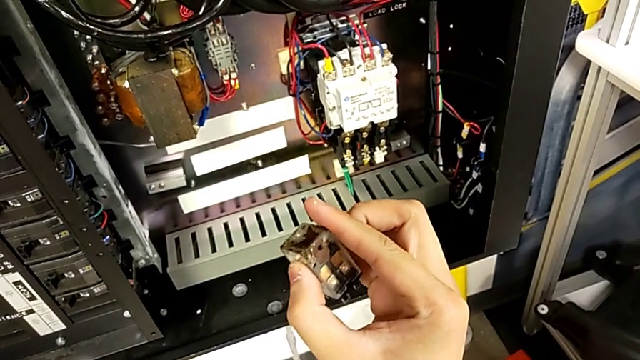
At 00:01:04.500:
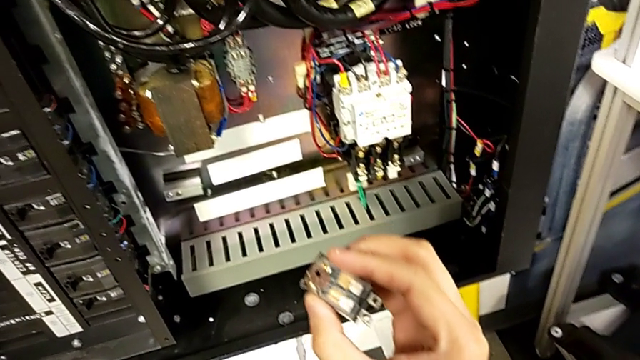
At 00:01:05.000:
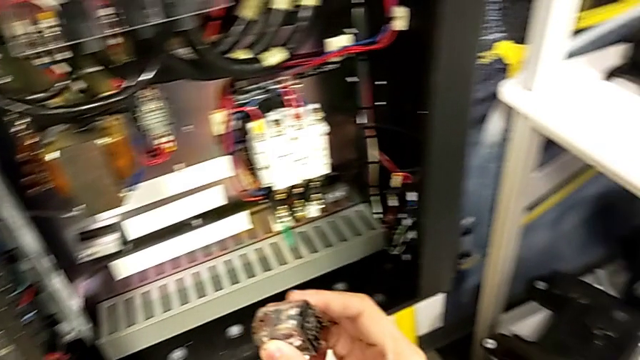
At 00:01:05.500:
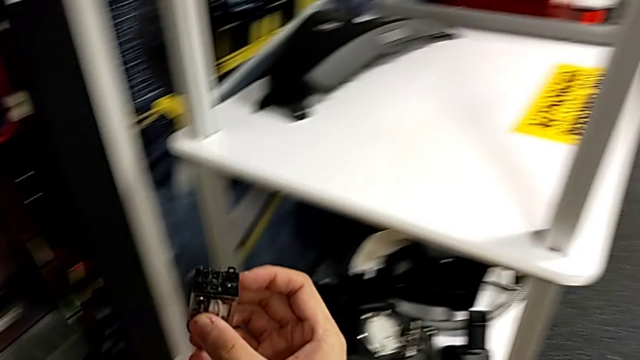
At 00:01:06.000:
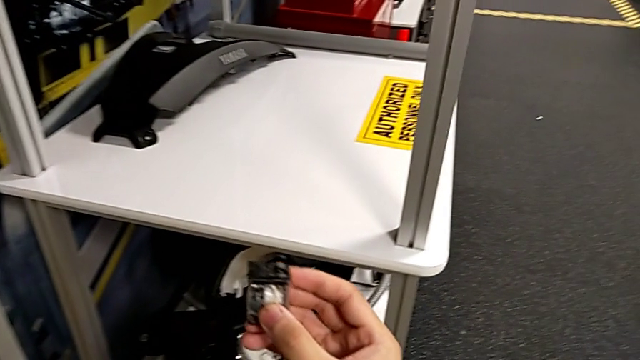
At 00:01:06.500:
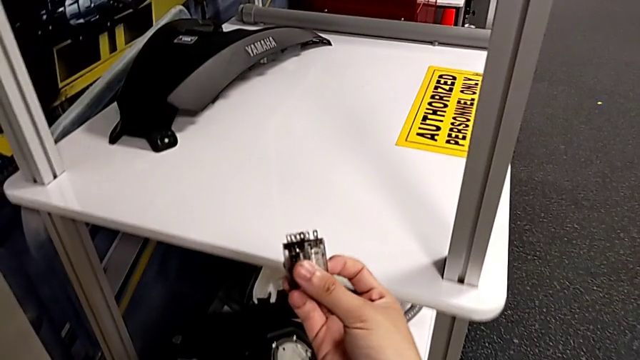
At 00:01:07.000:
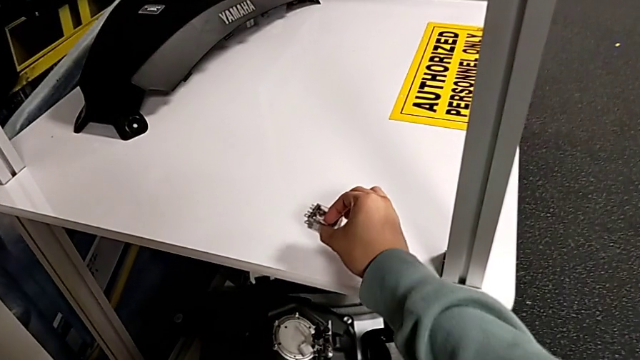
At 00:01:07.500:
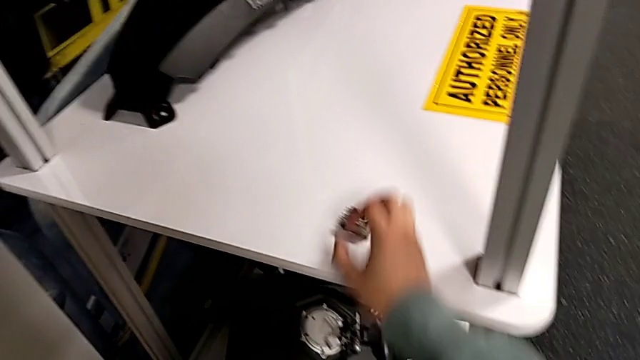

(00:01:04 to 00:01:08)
The camera wearer is detaching the damaged circuit breaker. They inspect the circuit breaker and place it.

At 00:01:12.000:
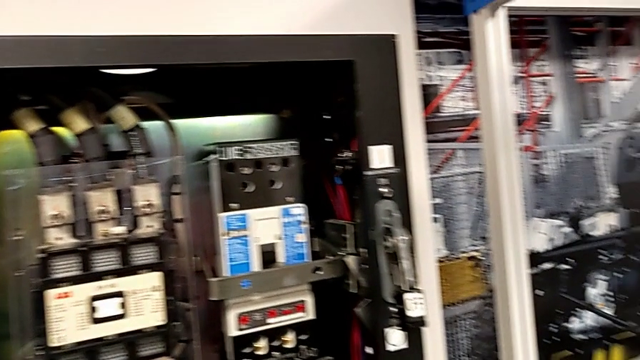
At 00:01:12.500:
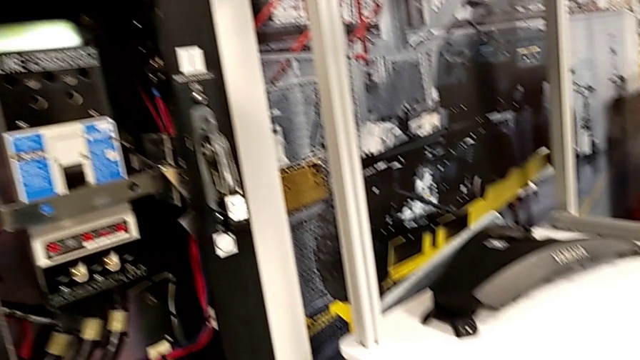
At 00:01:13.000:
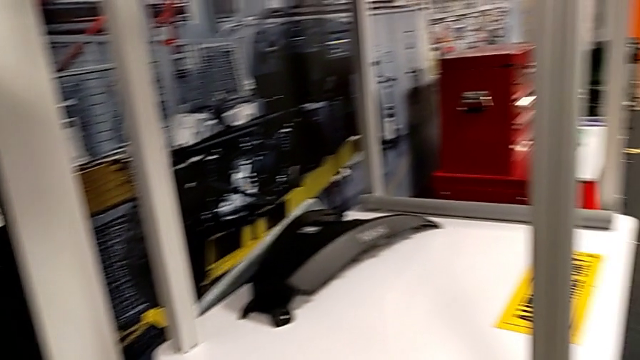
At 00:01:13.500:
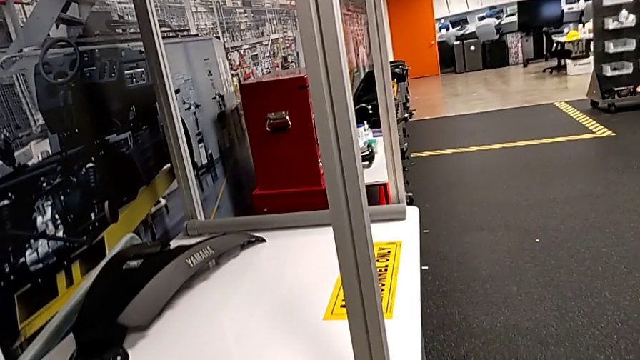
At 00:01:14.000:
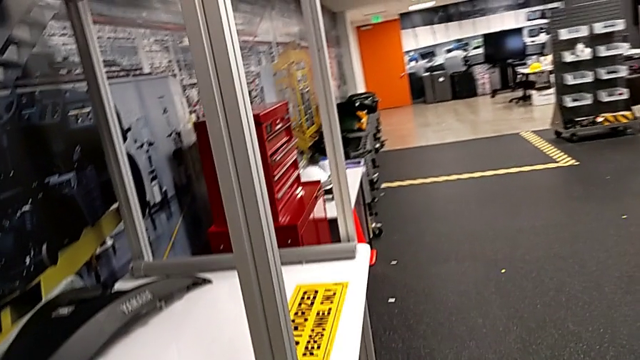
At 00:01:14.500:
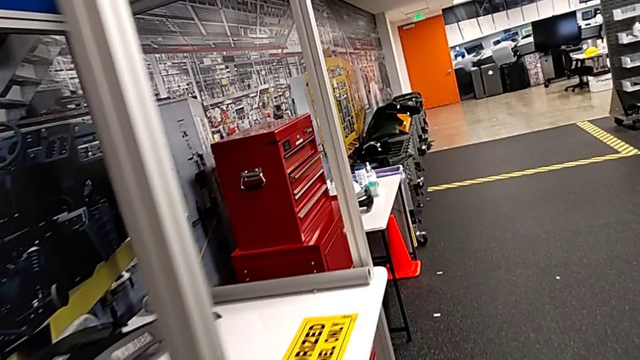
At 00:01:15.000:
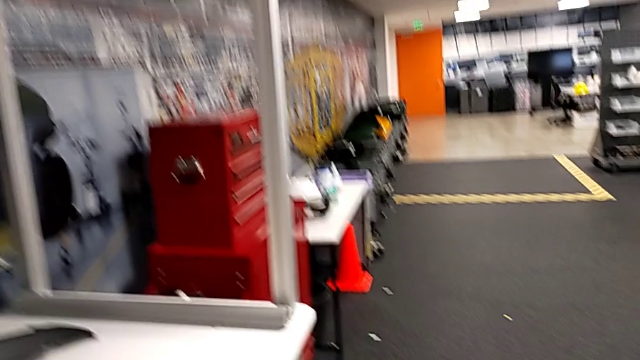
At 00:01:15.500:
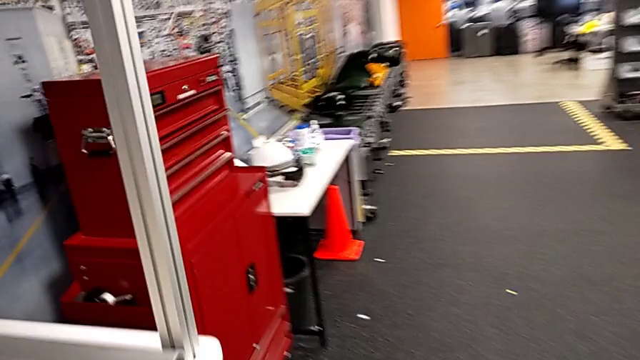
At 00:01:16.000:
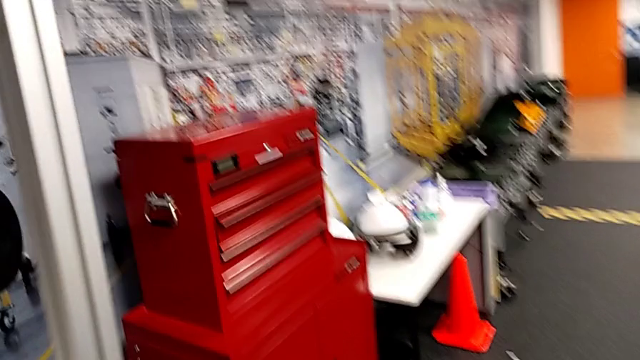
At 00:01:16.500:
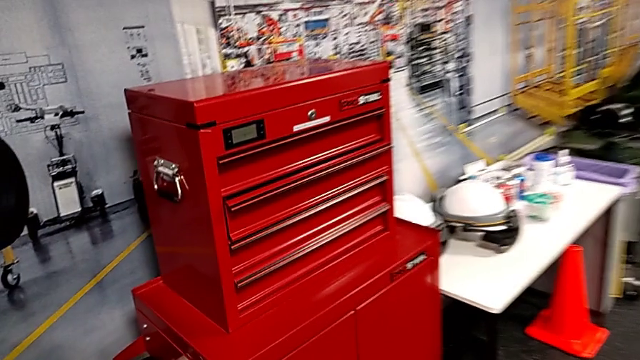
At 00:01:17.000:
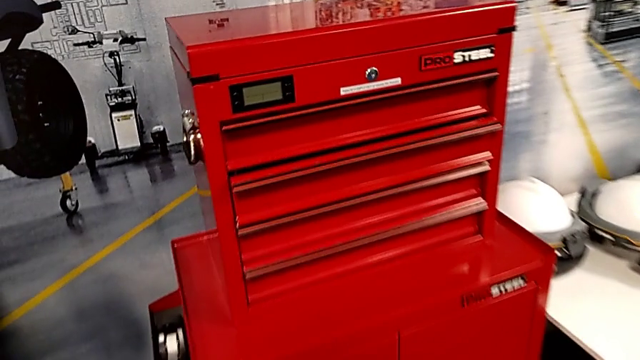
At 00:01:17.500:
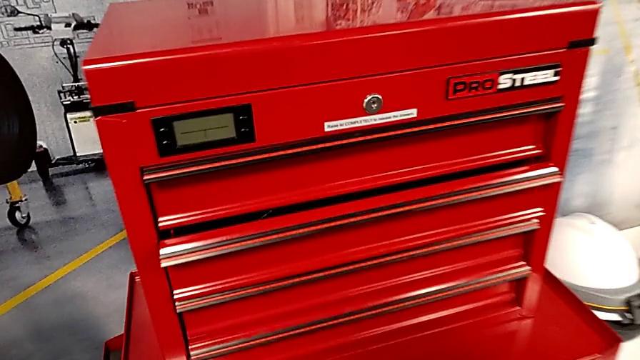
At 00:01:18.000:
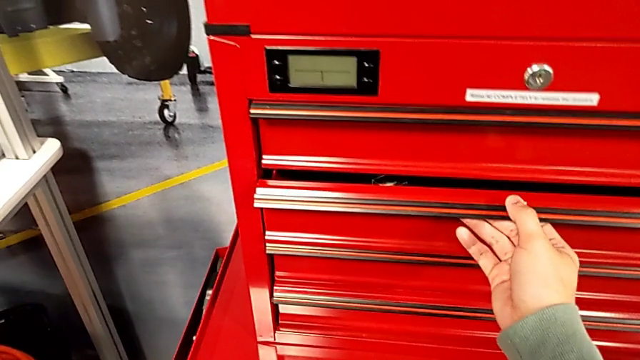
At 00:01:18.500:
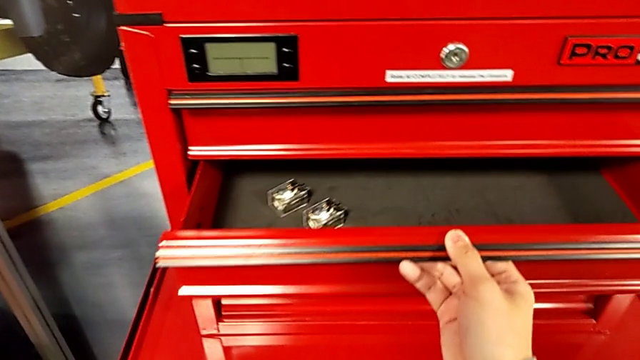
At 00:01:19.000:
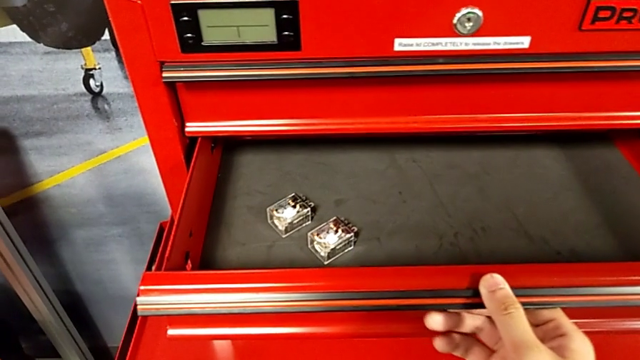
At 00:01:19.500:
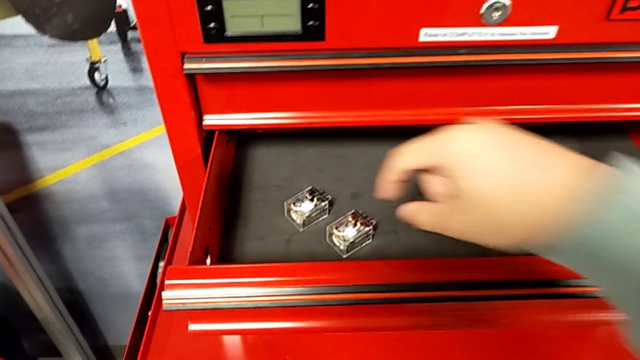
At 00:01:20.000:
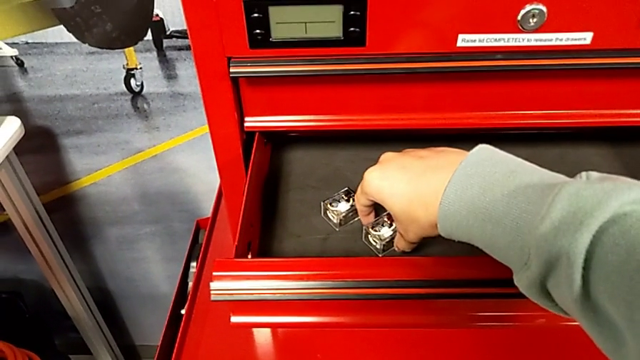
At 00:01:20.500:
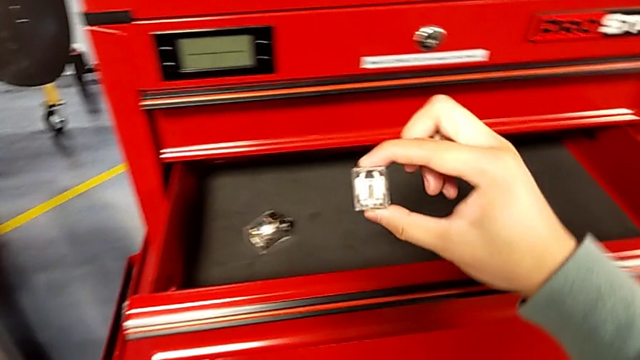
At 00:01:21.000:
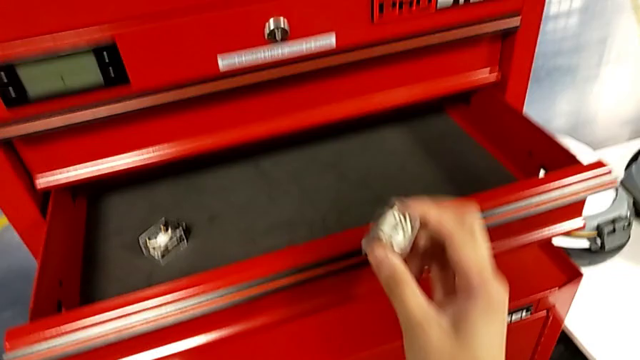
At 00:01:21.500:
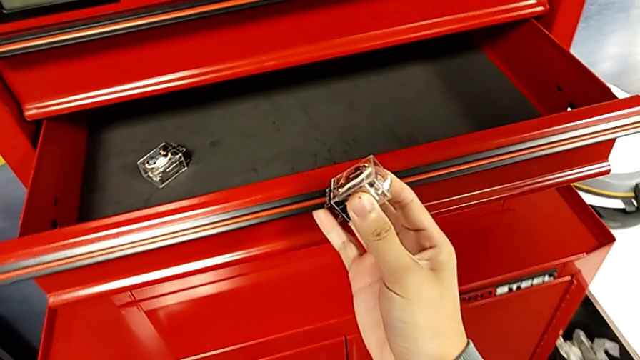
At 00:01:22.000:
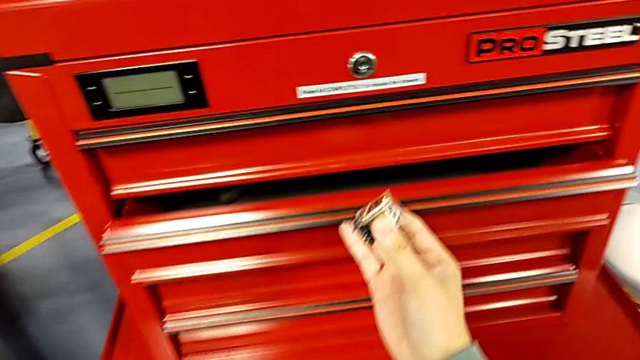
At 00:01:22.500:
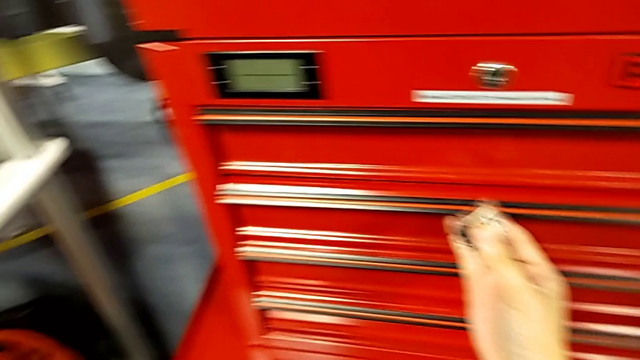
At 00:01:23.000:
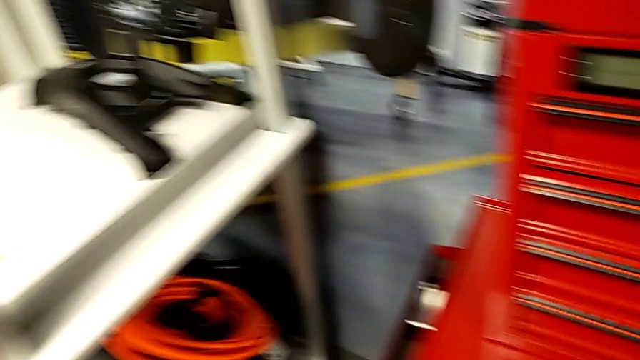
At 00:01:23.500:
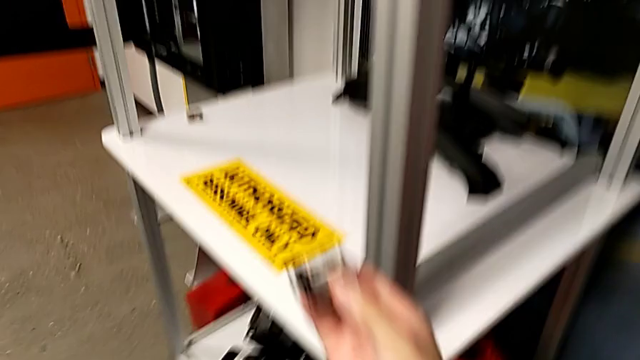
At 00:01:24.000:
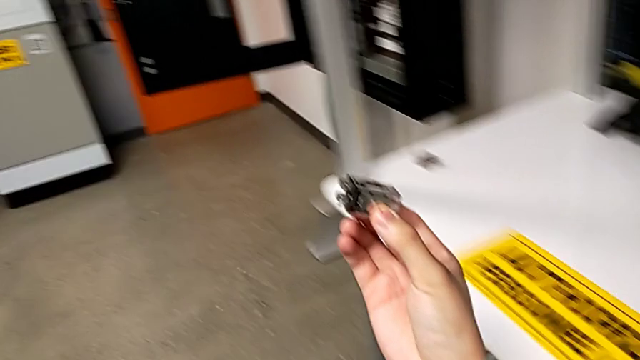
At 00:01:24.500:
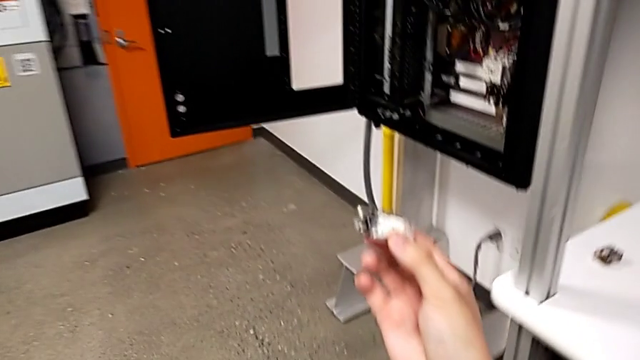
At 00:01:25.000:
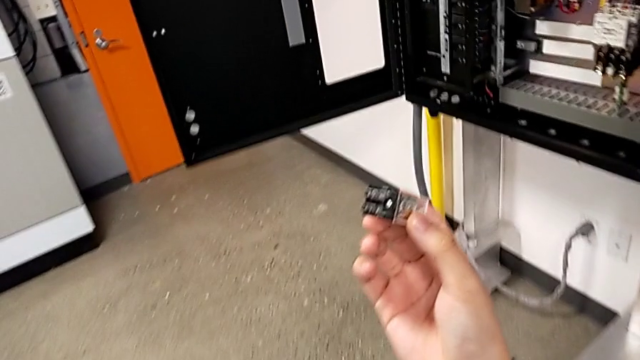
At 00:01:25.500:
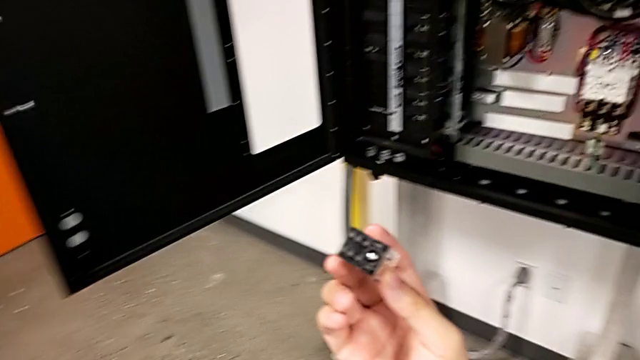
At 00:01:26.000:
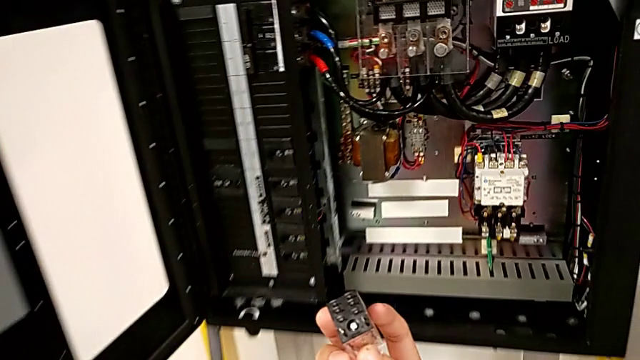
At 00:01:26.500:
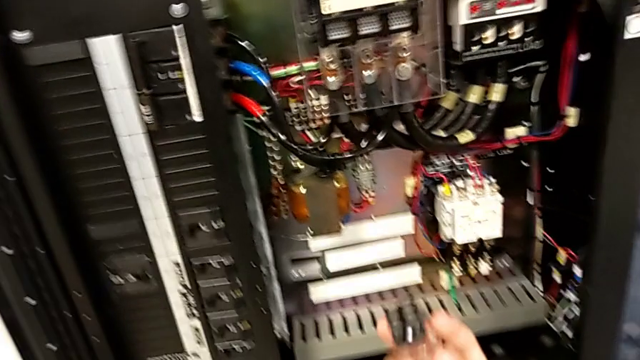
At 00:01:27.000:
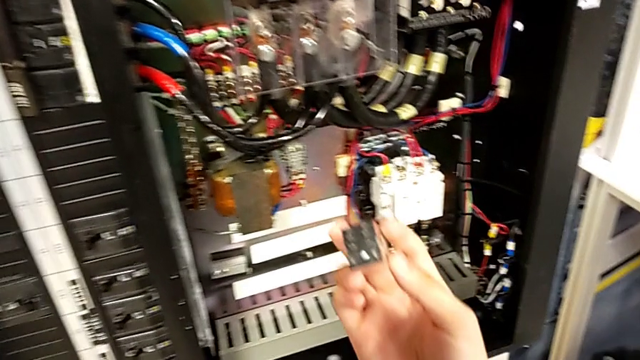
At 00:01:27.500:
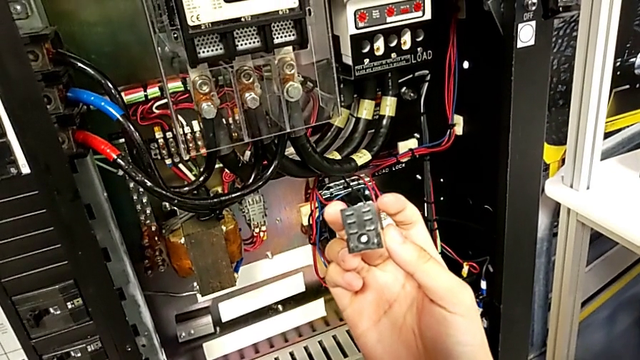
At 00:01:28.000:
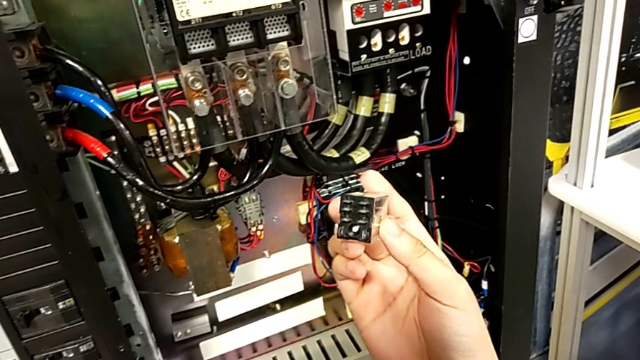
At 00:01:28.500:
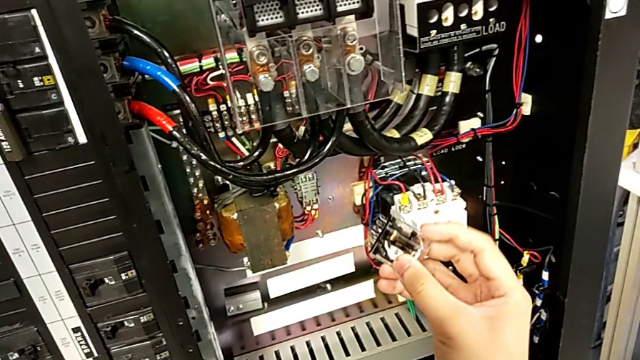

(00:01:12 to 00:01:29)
The camera wearer is exchanging the circuit breaker. They open the drawer, grab the circuit breaker, close the drawer and hold the circuit breaker.
